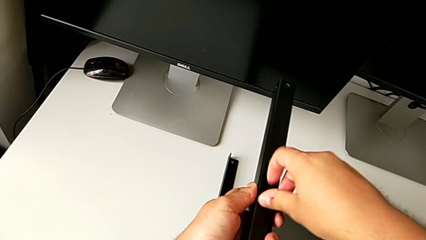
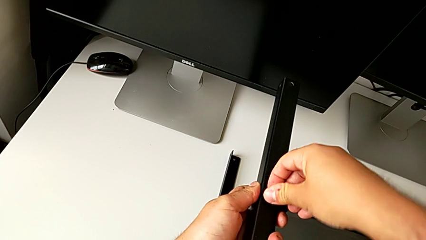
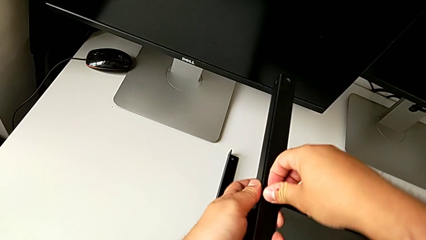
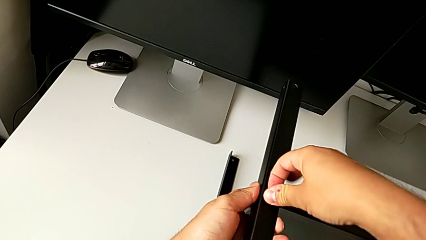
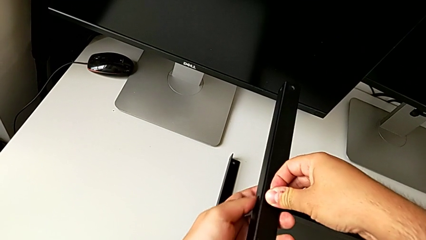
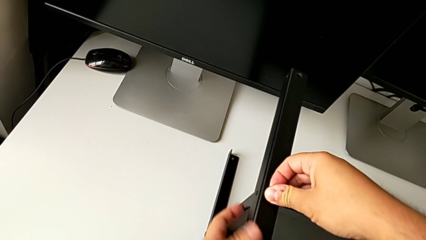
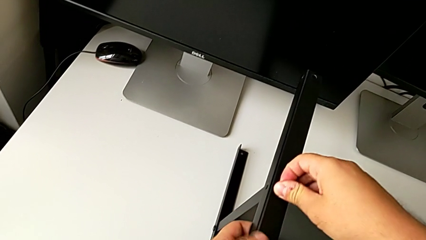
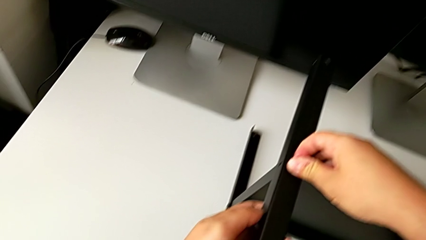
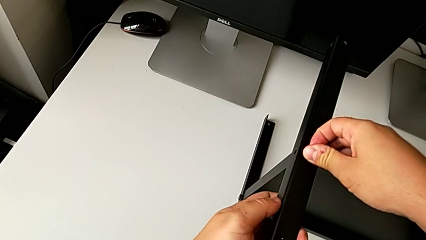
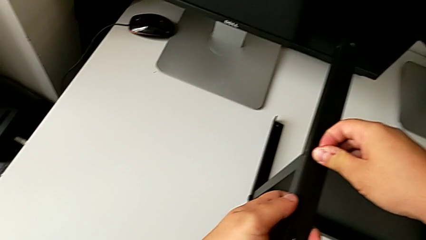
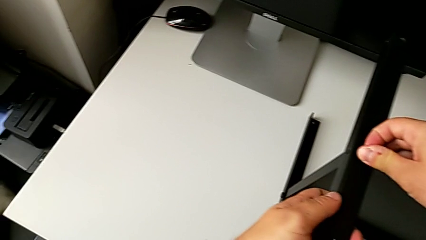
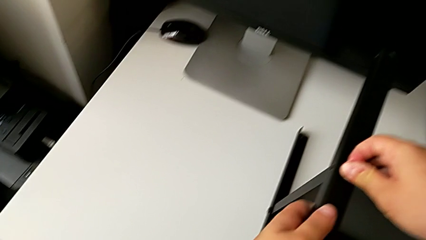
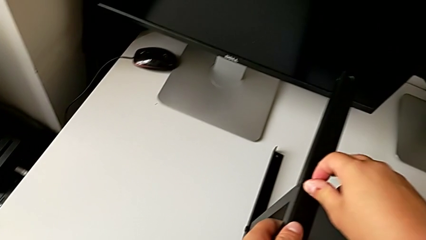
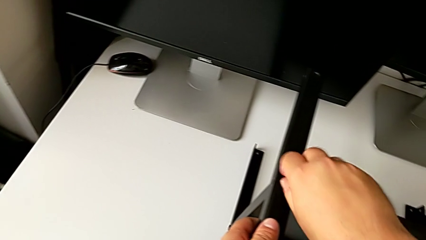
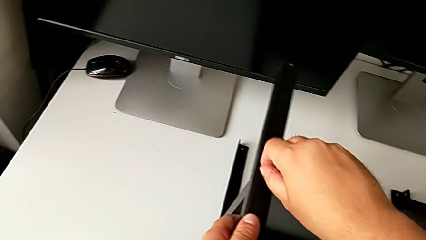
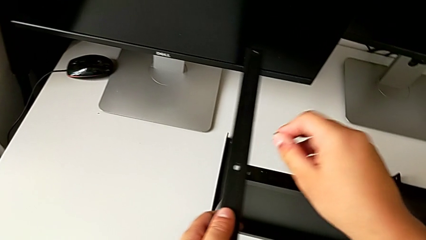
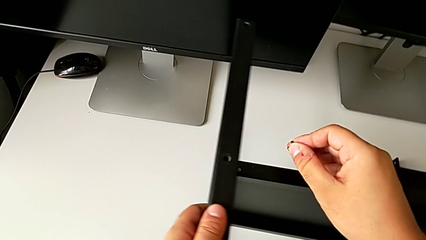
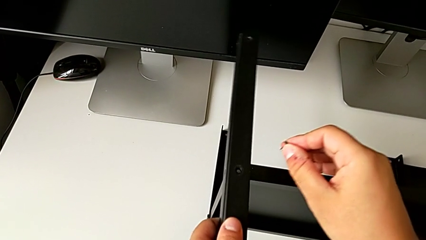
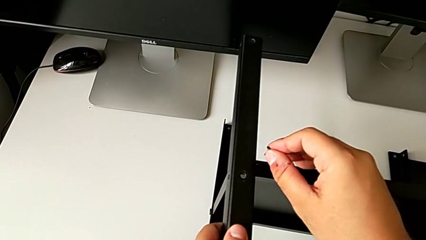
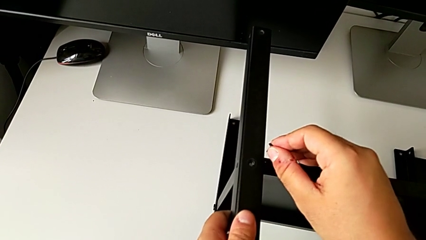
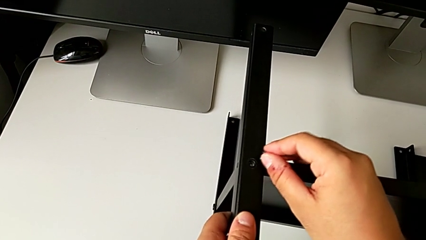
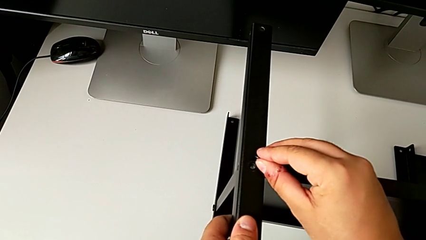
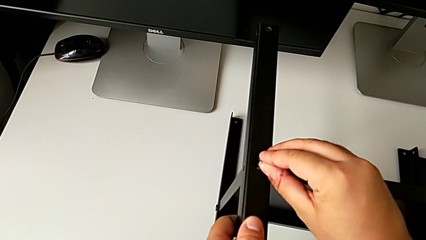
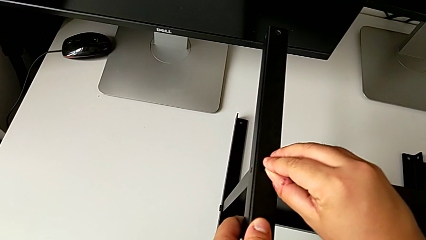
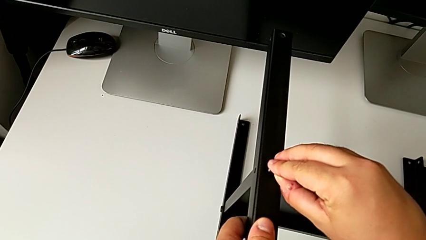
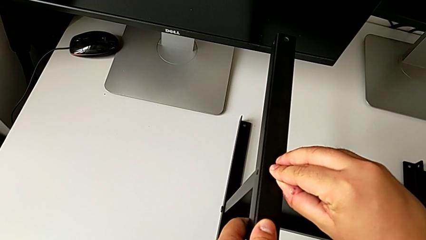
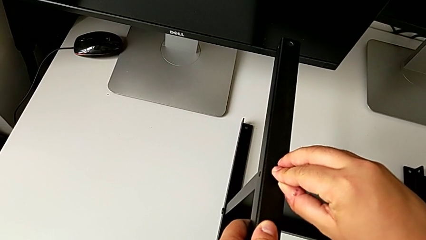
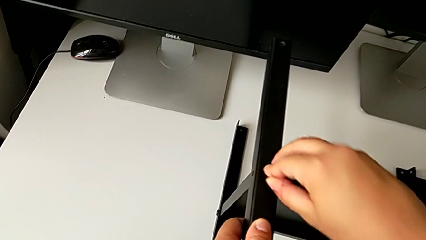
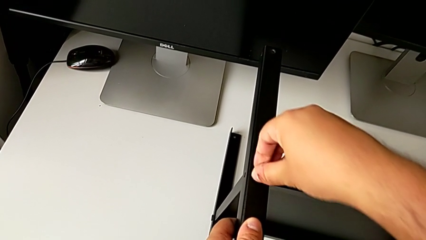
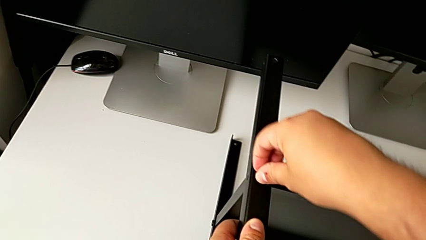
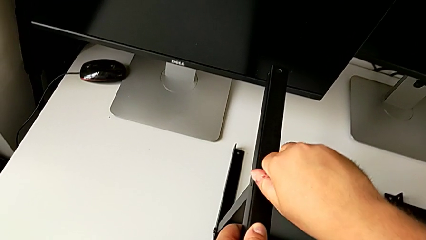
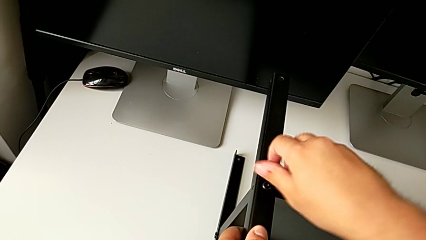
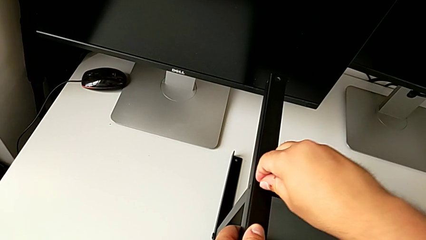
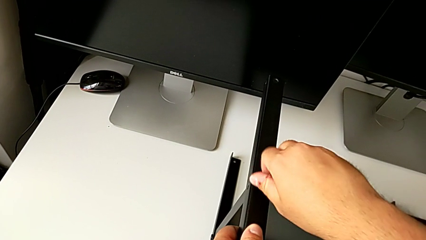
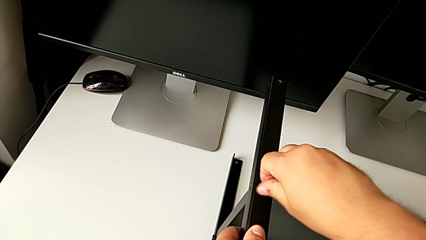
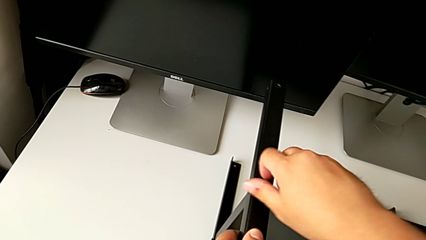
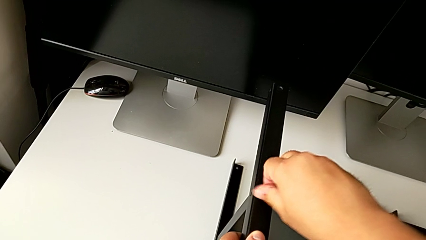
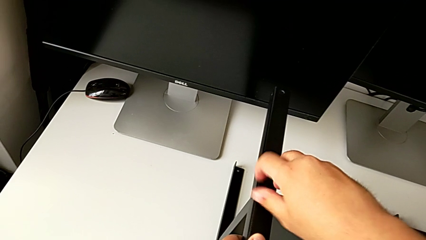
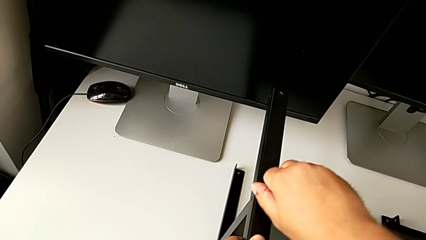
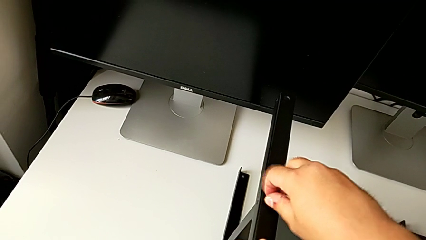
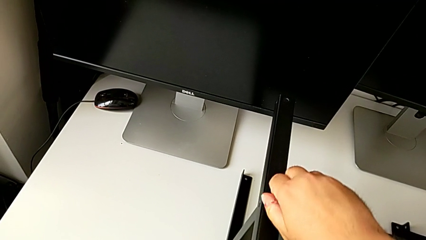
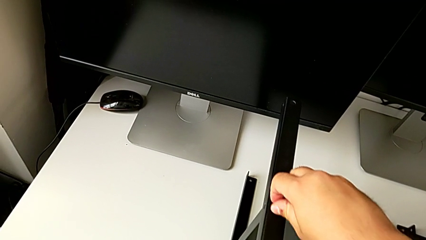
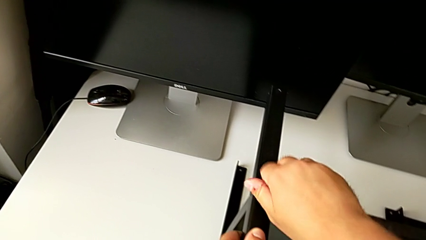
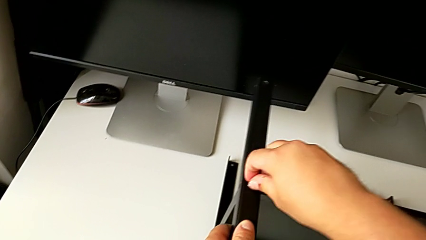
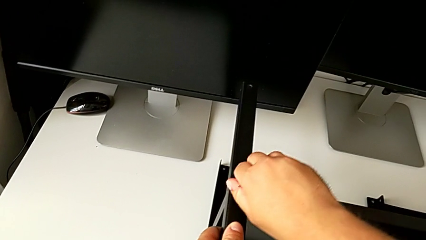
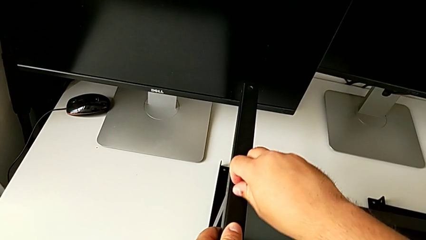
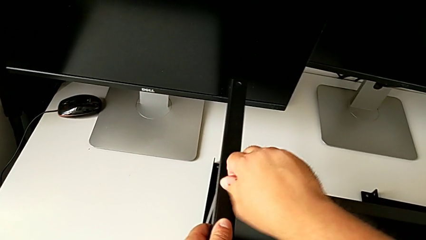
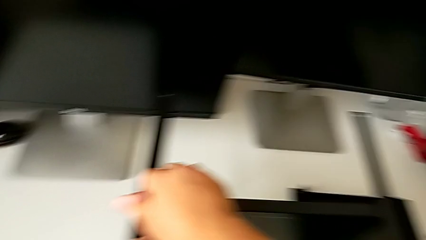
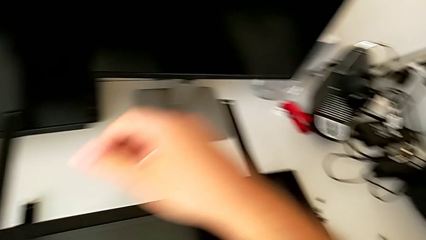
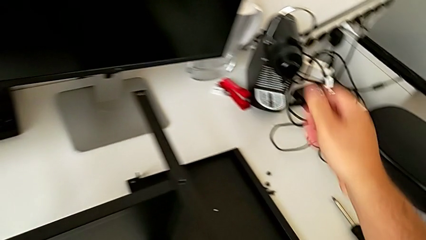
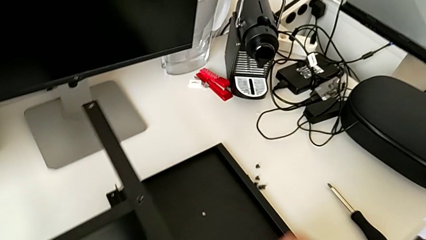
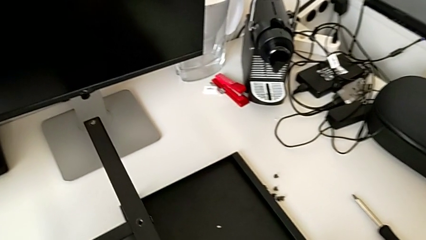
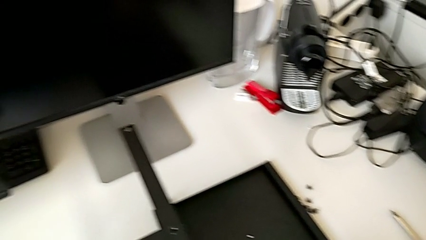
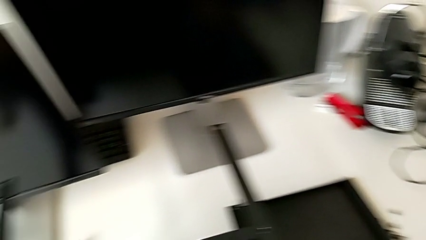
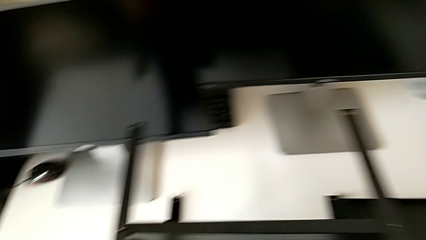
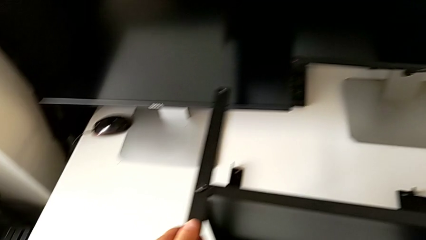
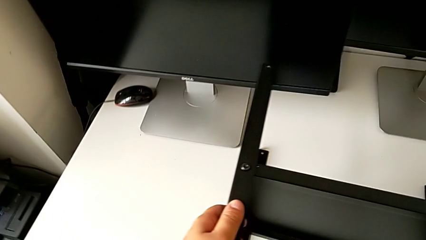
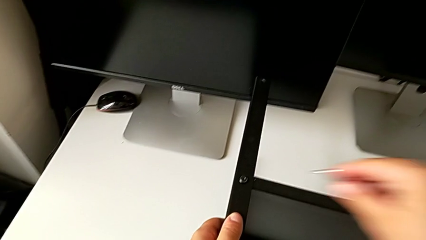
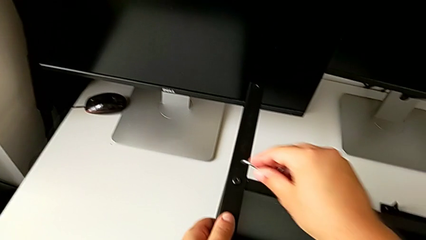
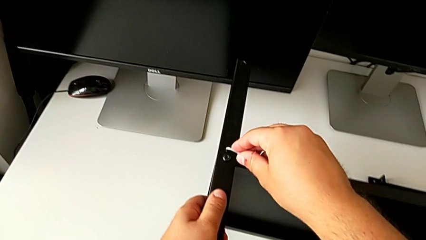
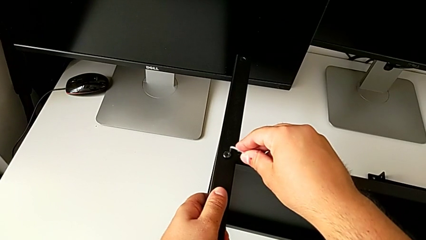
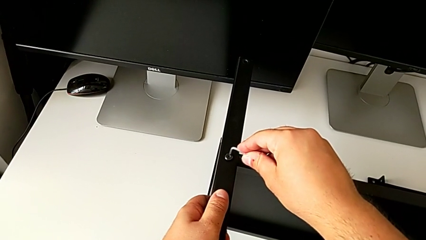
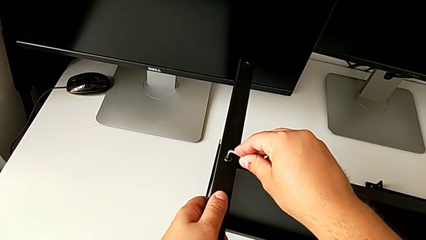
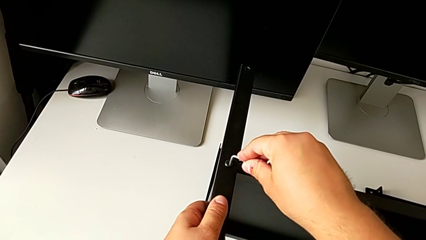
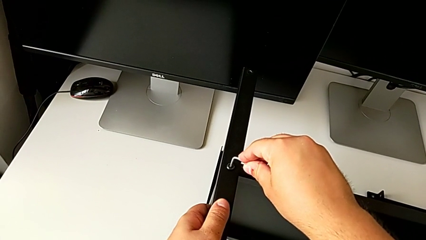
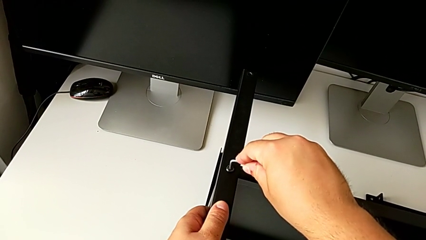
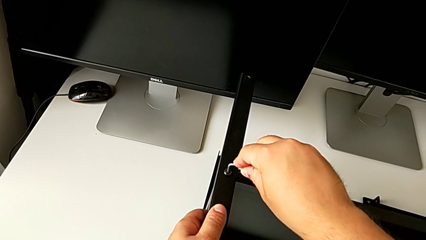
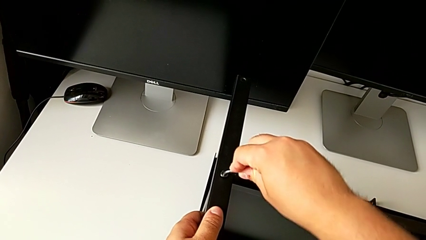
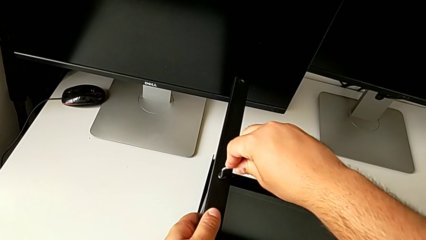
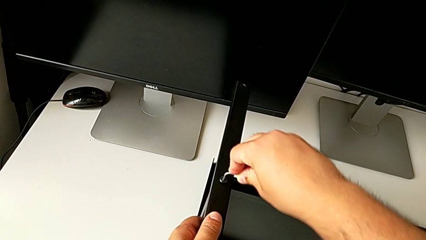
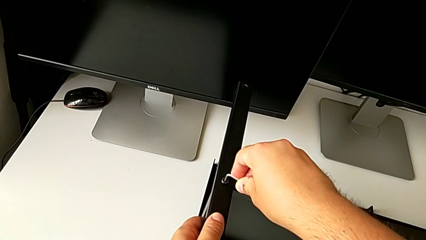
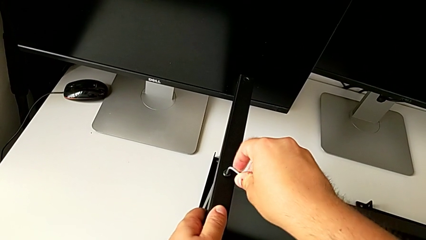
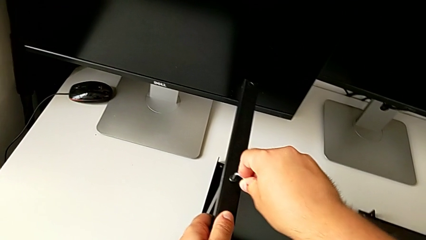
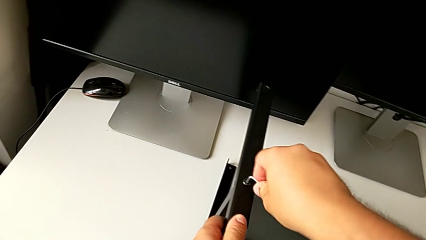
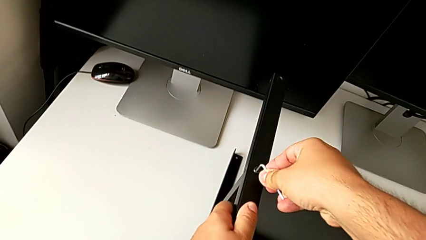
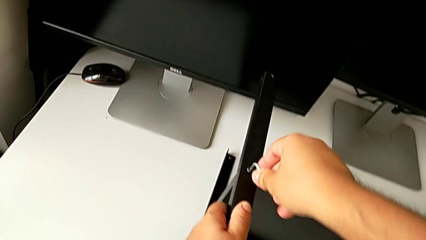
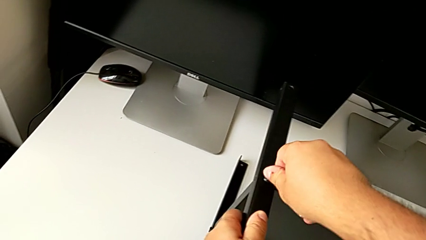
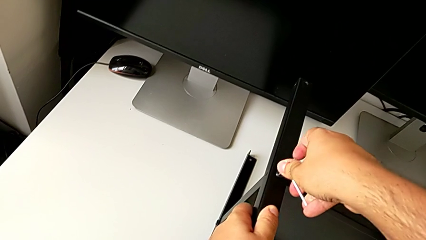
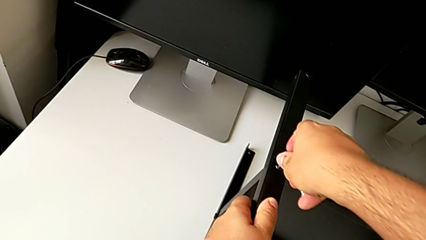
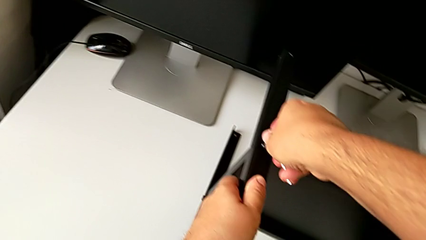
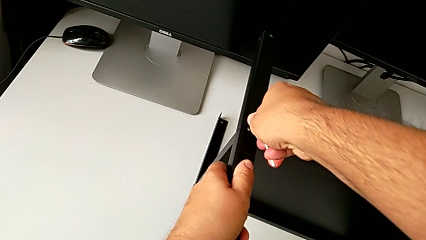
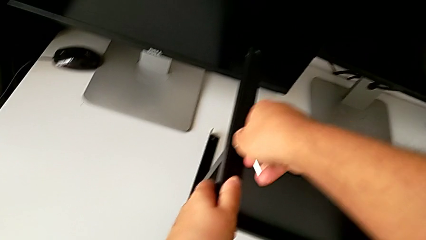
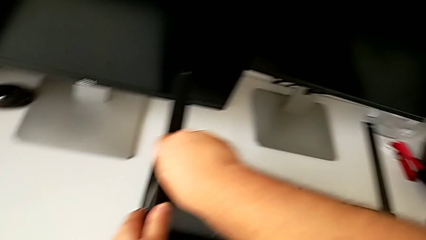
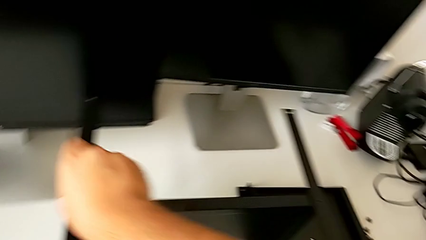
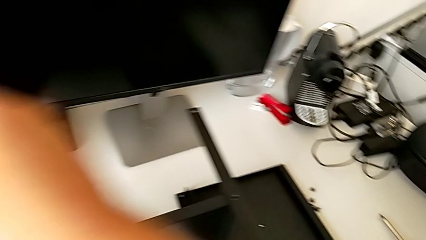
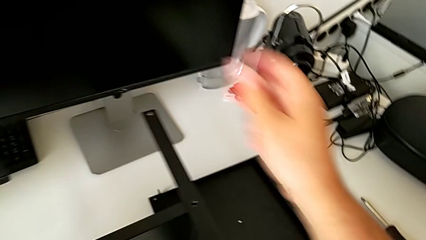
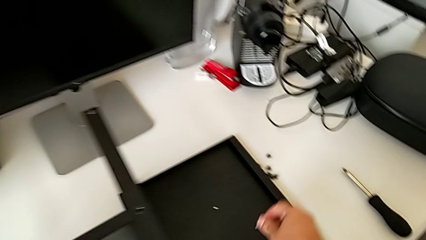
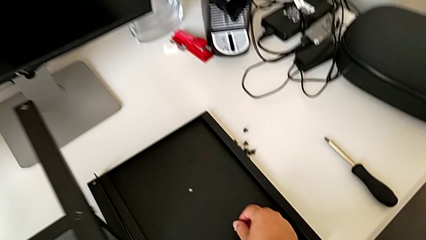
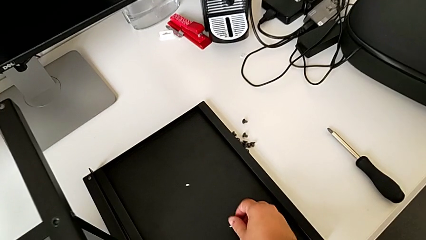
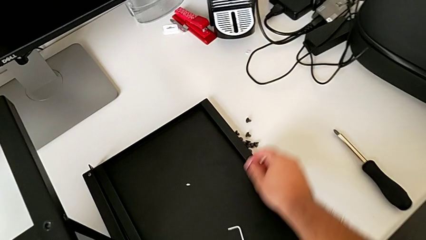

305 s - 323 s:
The camera wearer is assembling the fourth leg to the shelf. They screw the hex socket head, grab the Allen wrench and screw the hex socket head.
